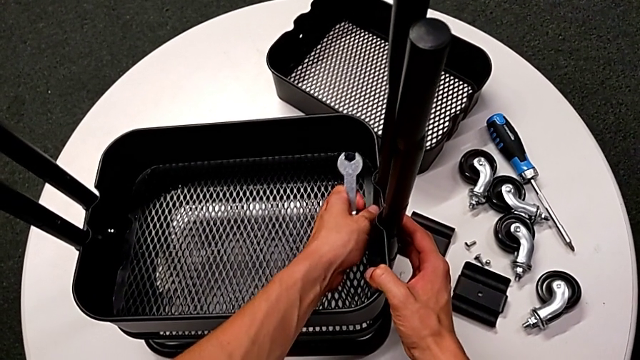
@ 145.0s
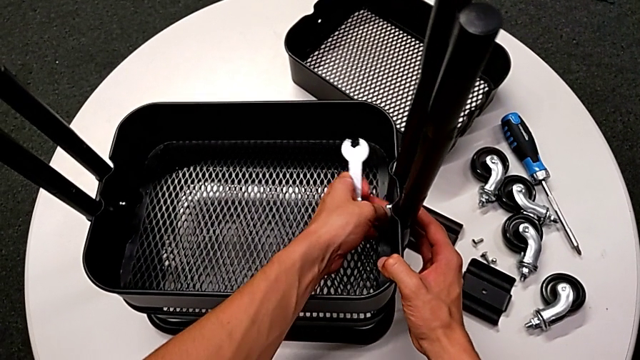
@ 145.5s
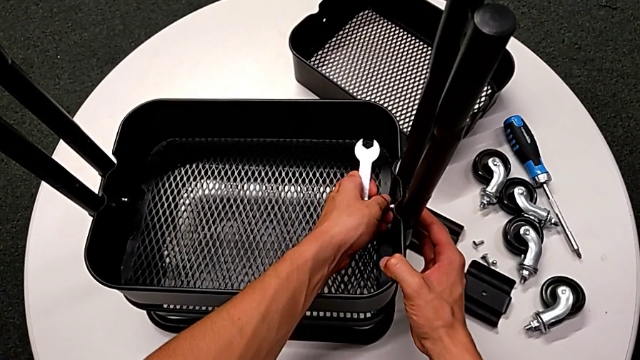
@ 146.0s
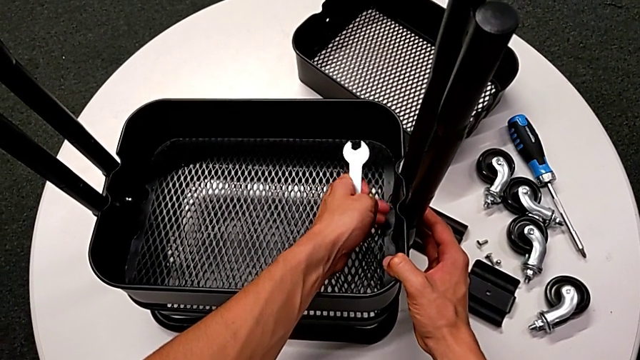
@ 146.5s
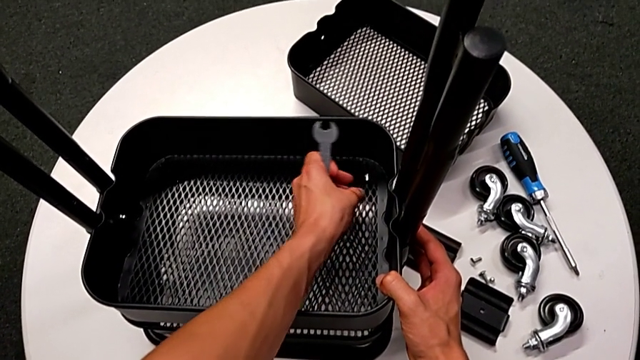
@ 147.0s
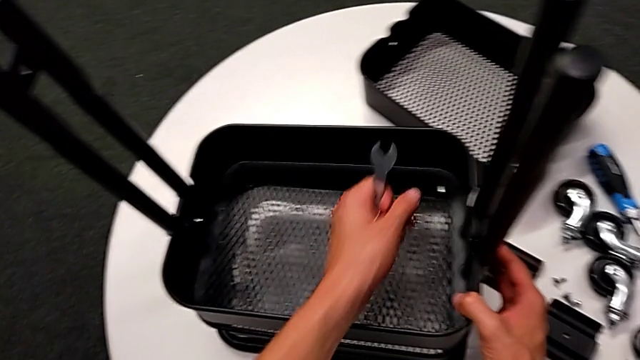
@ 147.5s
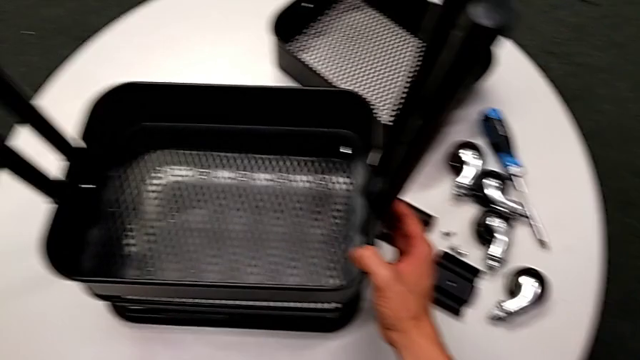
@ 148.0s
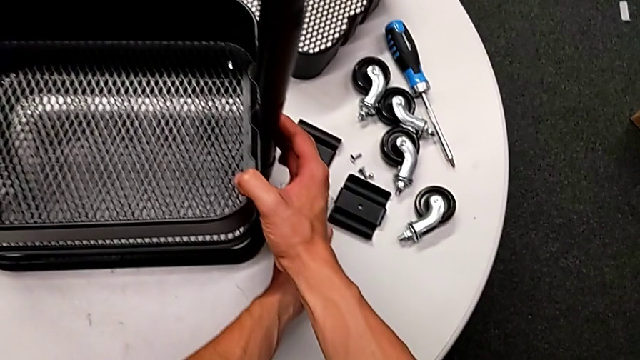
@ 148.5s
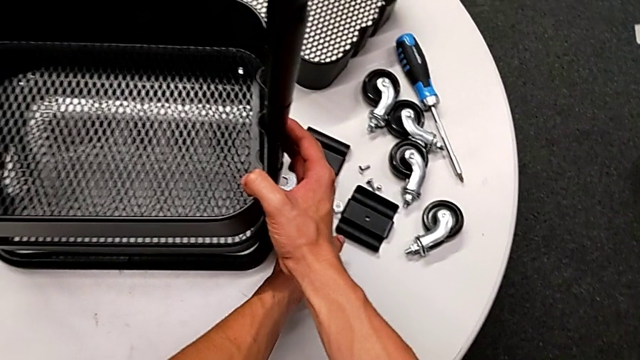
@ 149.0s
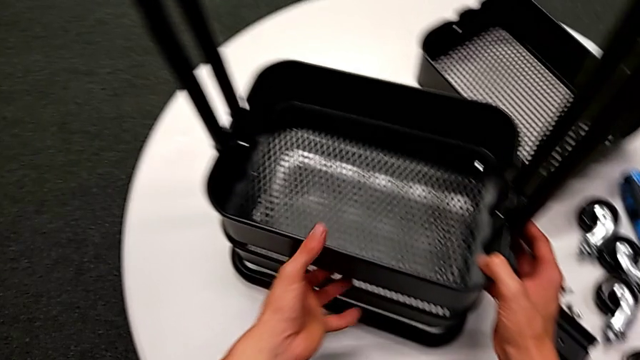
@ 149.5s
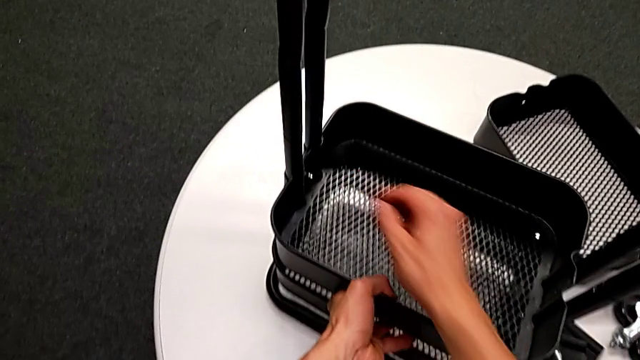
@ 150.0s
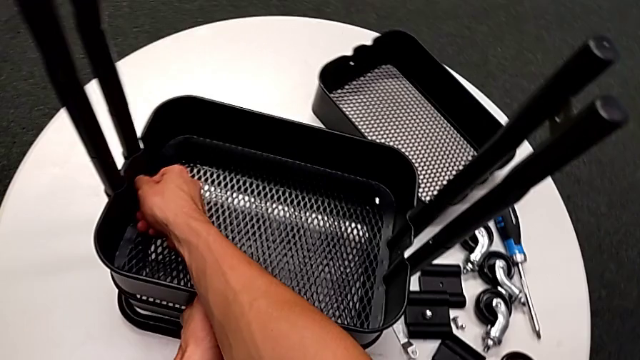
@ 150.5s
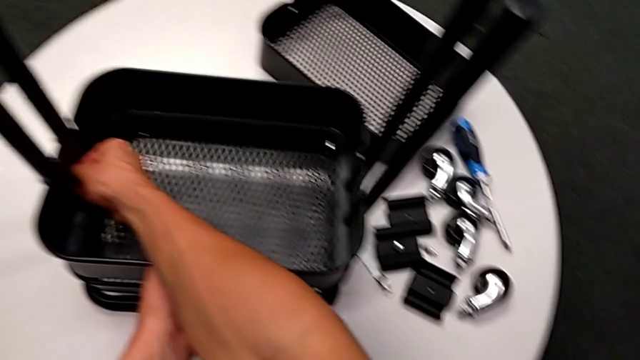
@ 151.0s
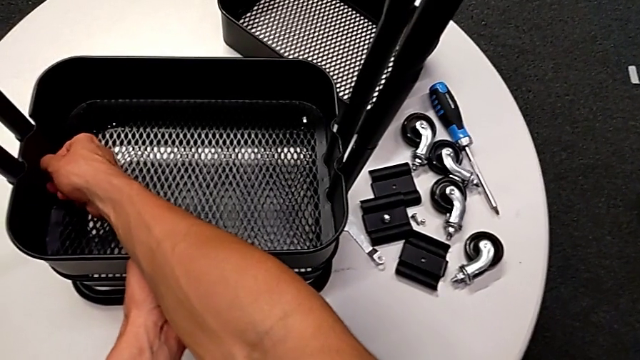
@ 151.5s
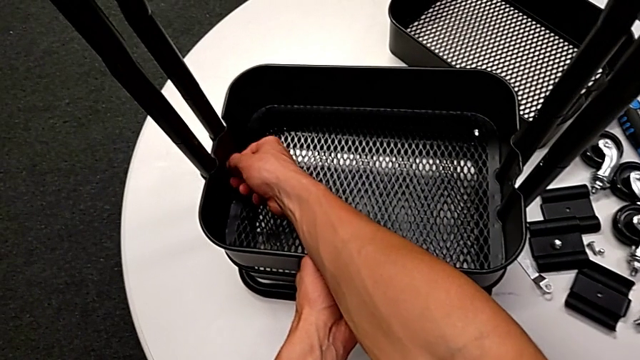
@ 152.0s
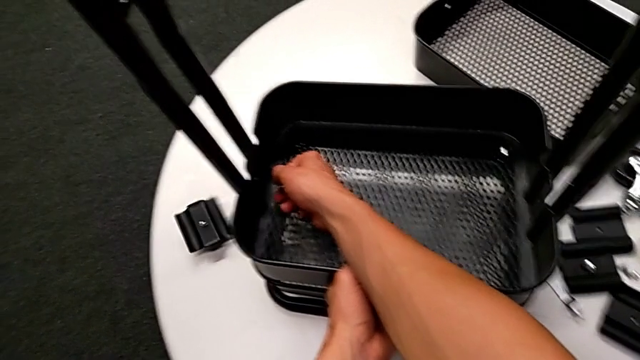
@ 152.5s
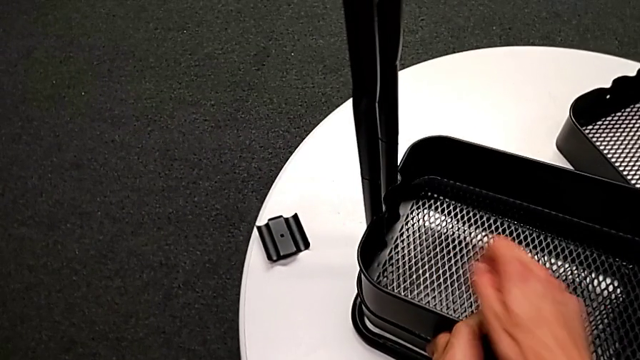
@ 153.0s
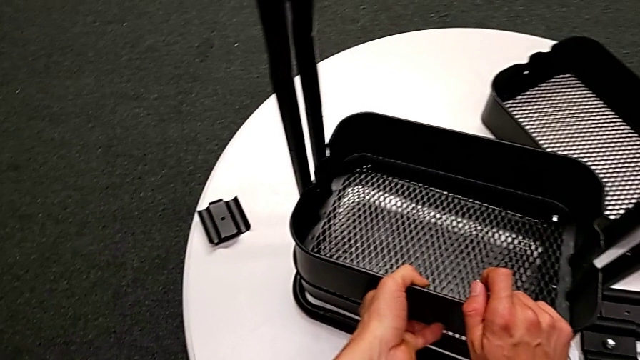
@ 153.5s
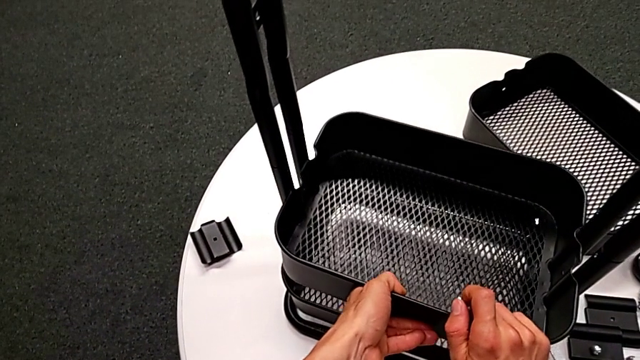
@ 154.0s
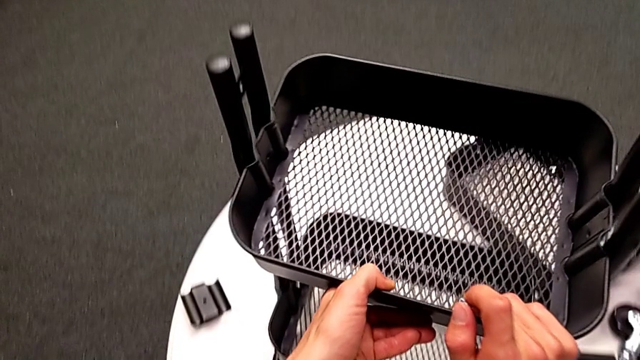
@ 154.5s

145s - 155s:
The camera wearer is disassembling the tray in the middle. They wrongly drop the hexagon cap nut, place the hexagonal wrench, wrongly drop the bracket, unscrew the hexagon cap nut, disassemble it with the right hand, wrongly drop the bracket and slide the grid tray.

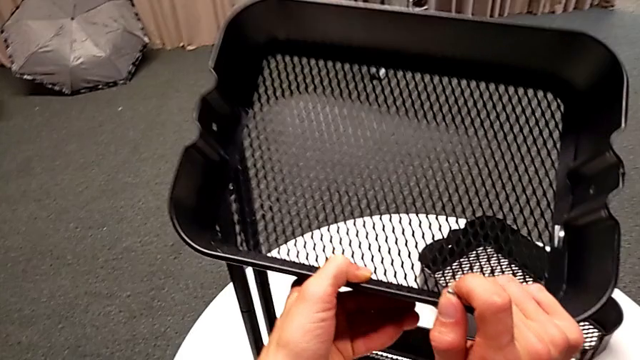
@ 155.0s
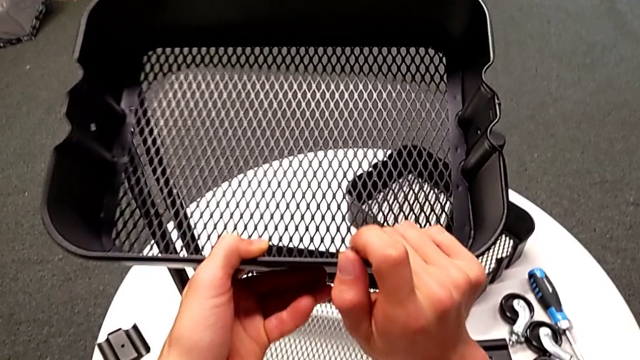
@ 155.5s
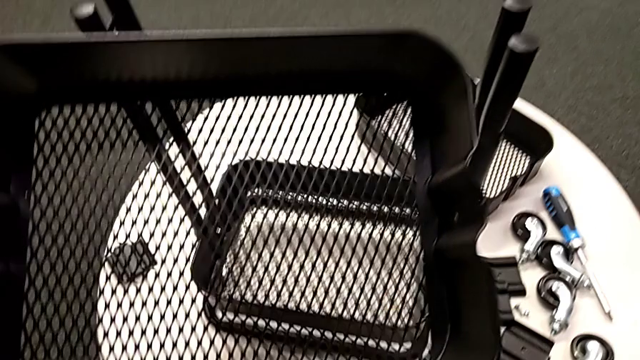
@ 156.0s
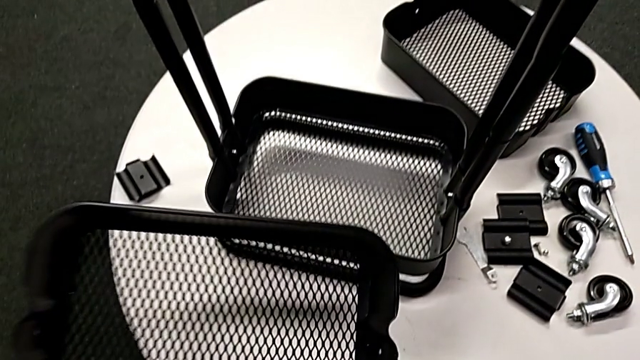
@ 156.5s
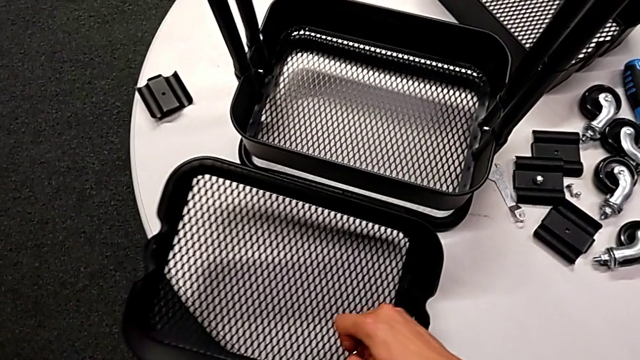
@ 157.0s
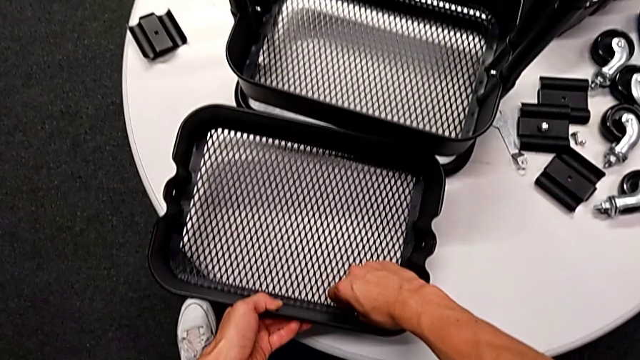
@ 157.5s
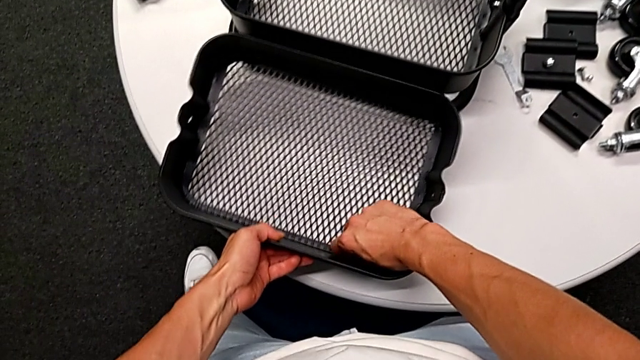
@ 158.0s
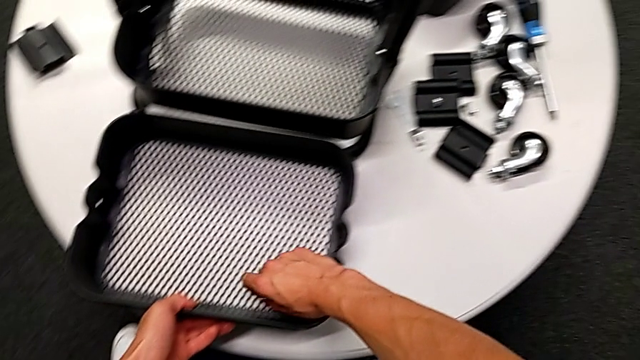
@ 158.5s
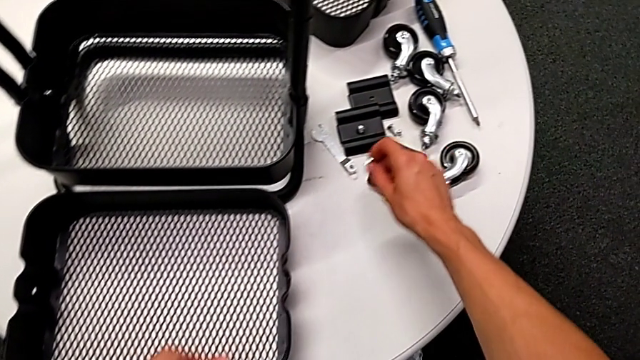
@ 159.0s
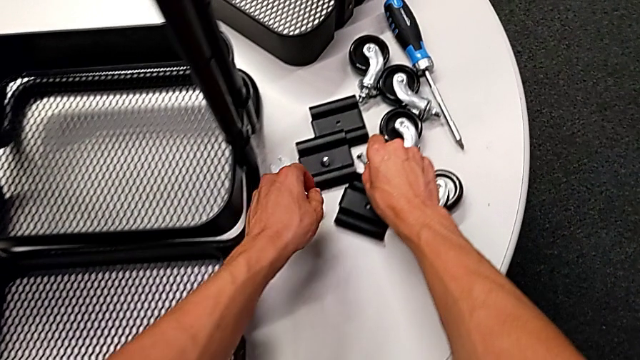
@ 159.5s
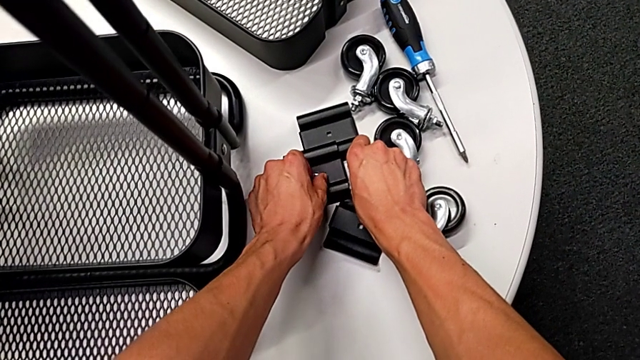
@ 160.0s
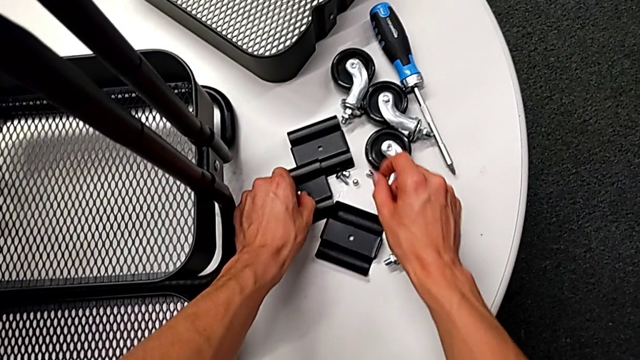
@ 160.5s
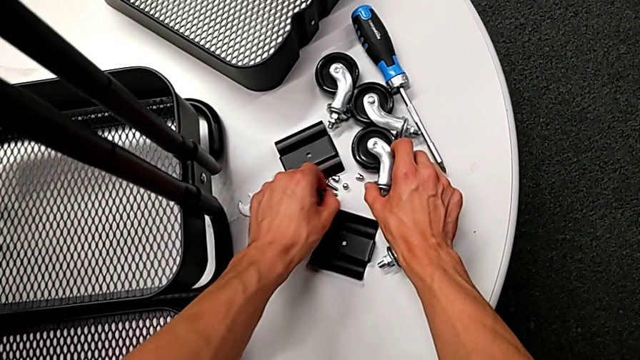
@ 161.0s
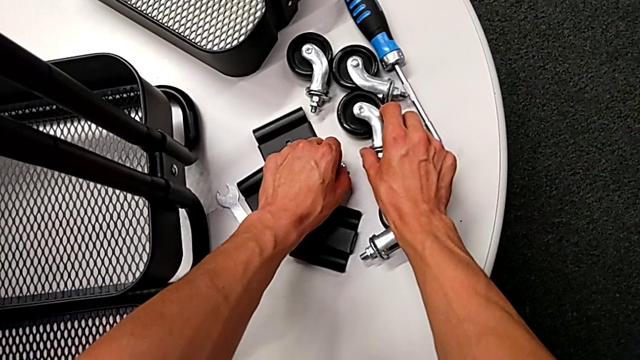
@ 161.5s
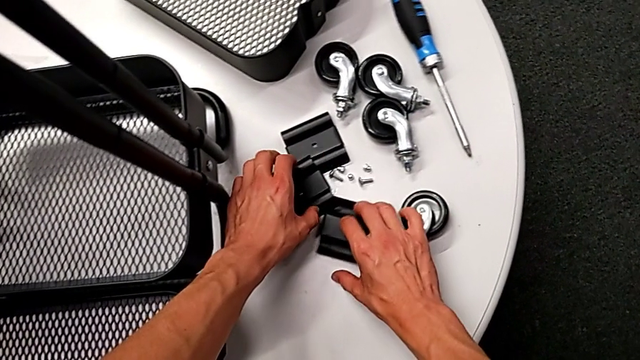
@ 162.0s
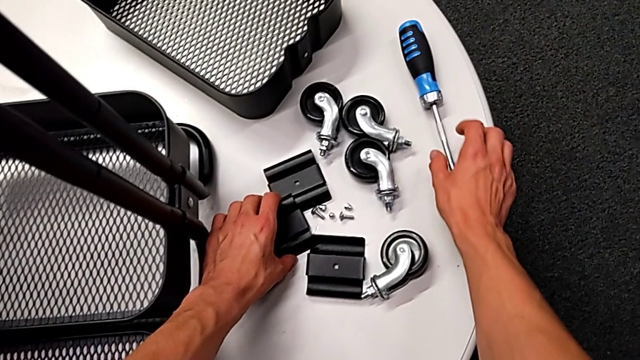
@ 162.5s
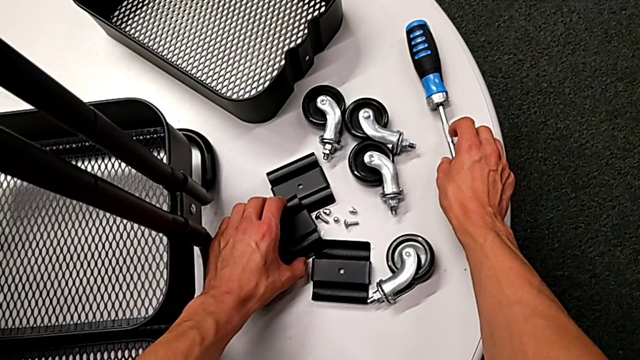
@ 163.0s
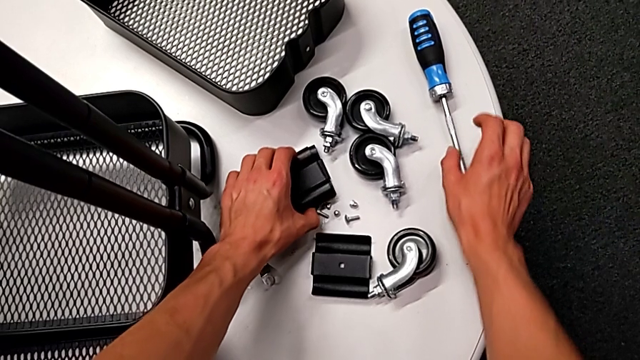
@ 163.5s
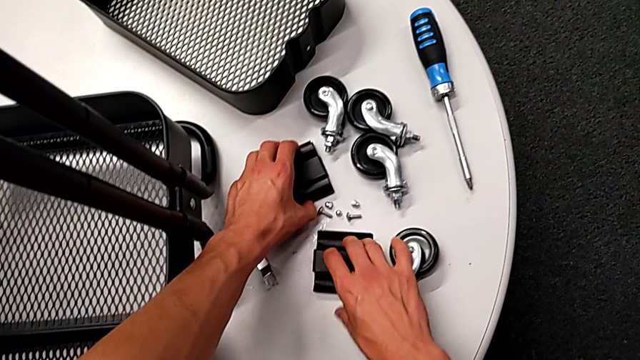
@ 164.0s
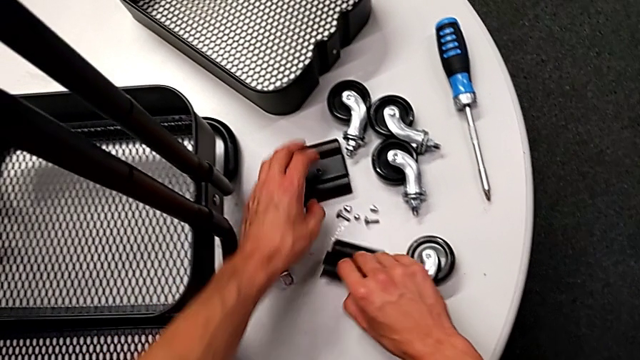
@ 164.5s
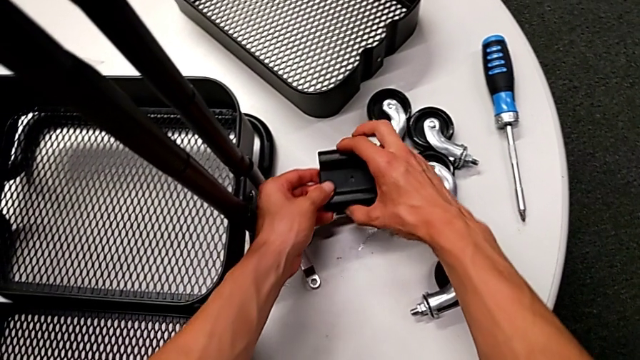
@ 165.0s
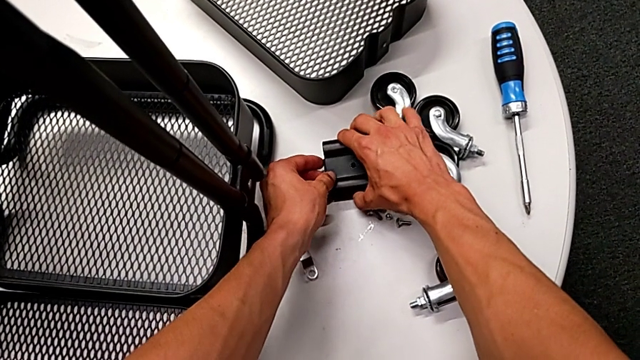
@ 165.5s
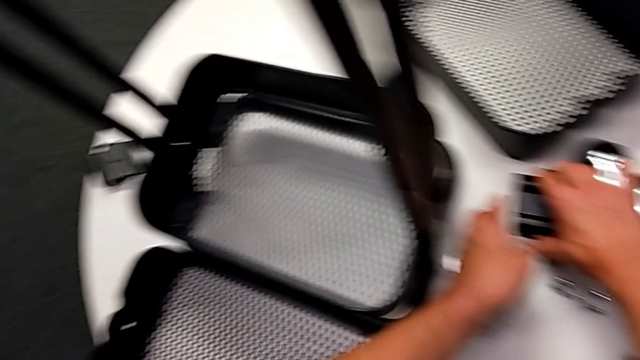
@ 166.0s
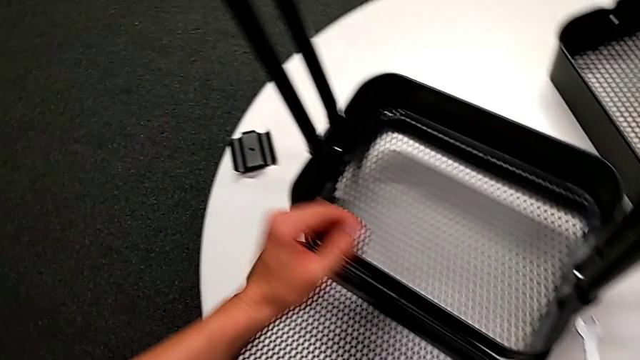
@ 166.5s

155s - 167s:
The camera wearer is disassembling the tray in the middle. They disassemble the grid tray, place it with the left hand, grab the hexagon cap nut with the right hand, place it, grab the bolt, place it, align the bracket and grab it.
